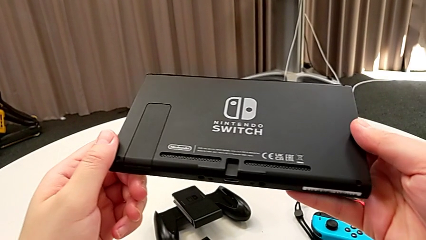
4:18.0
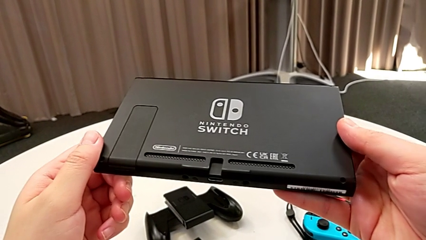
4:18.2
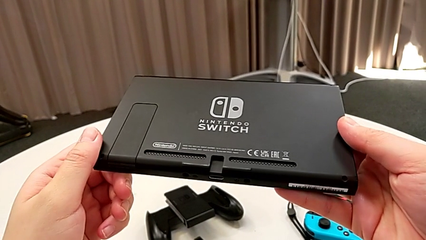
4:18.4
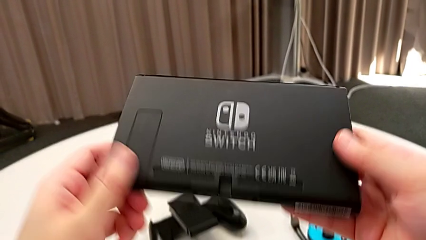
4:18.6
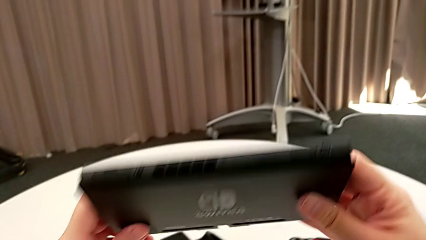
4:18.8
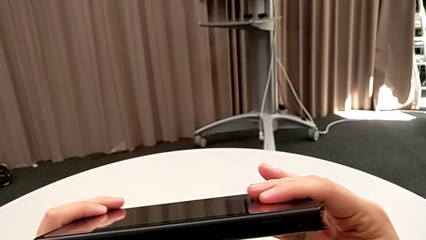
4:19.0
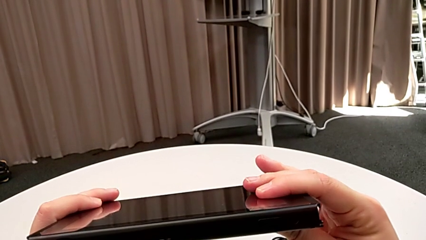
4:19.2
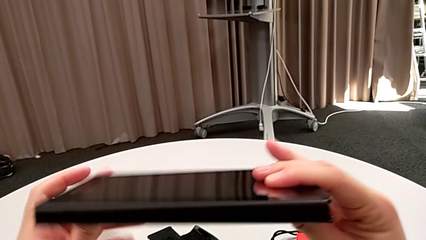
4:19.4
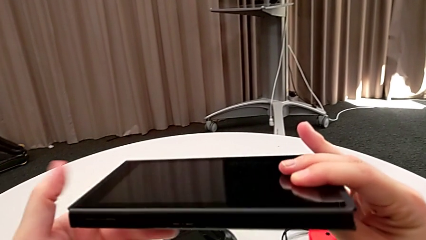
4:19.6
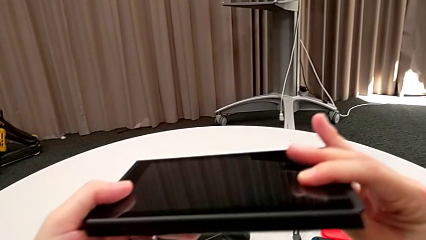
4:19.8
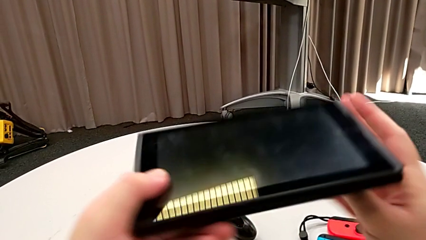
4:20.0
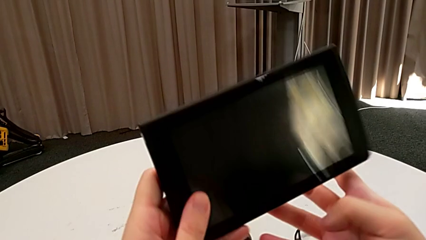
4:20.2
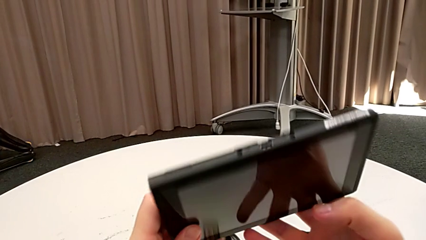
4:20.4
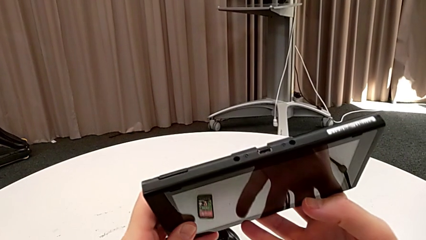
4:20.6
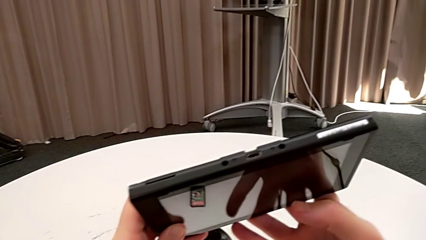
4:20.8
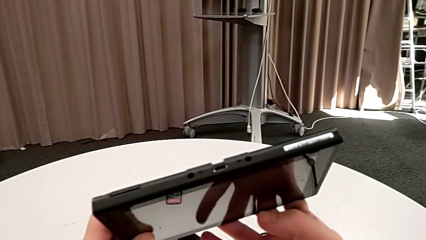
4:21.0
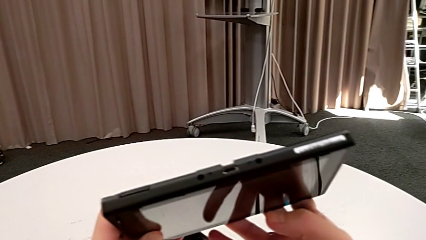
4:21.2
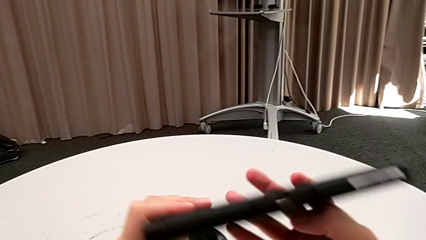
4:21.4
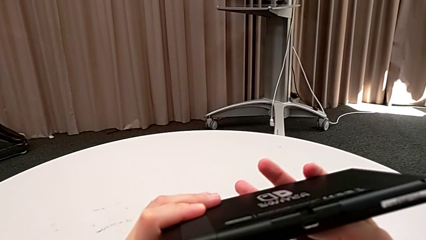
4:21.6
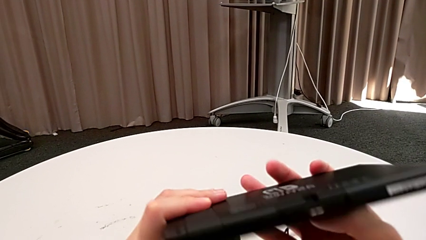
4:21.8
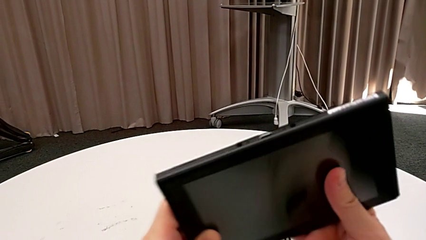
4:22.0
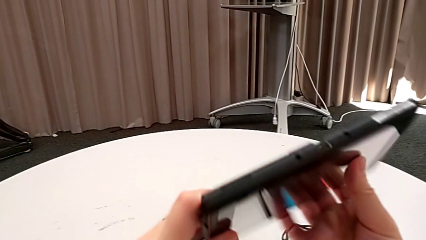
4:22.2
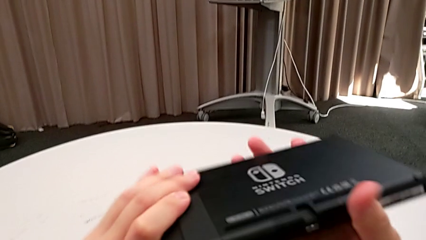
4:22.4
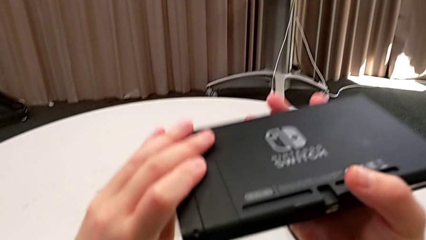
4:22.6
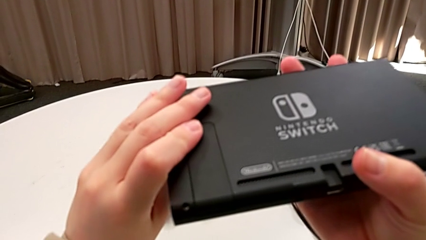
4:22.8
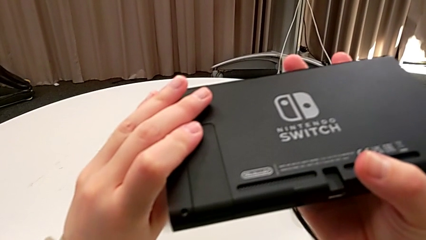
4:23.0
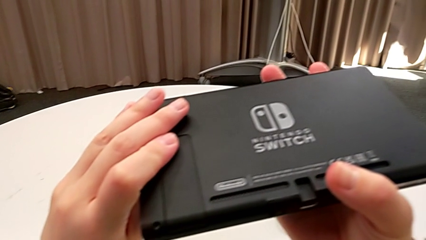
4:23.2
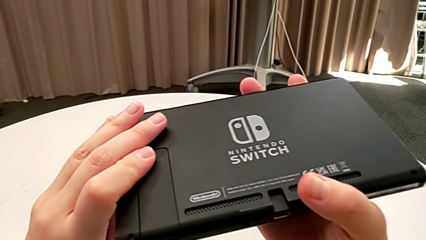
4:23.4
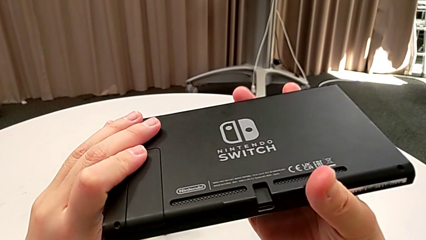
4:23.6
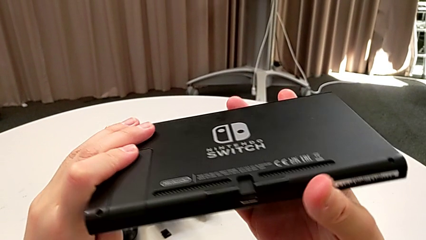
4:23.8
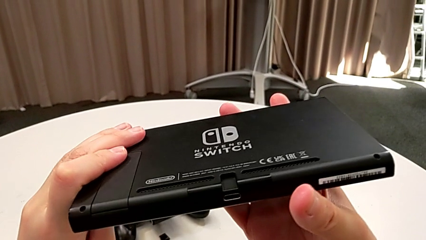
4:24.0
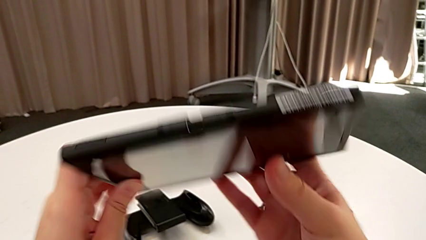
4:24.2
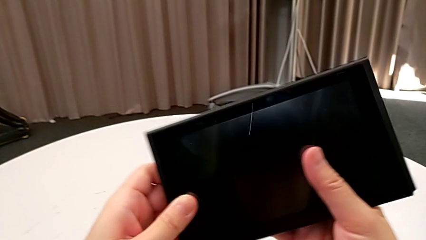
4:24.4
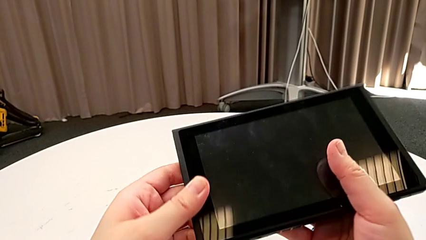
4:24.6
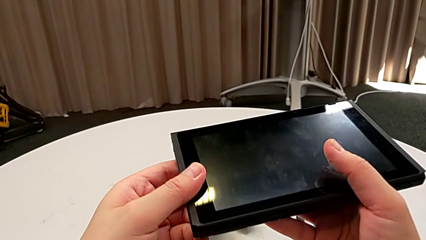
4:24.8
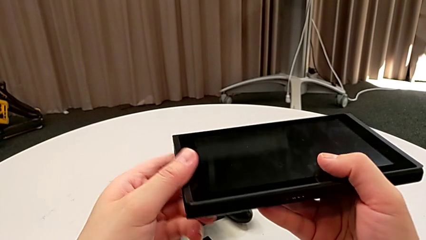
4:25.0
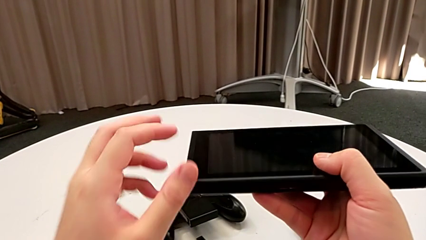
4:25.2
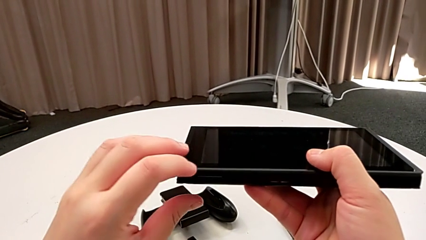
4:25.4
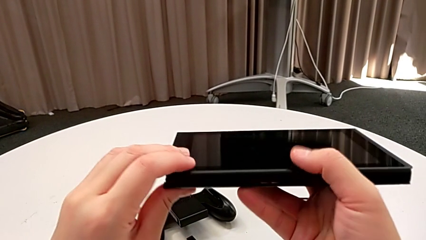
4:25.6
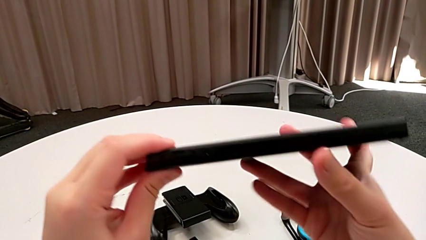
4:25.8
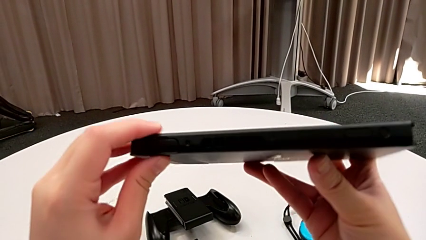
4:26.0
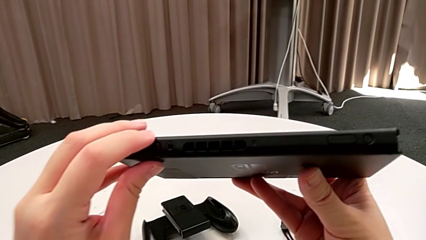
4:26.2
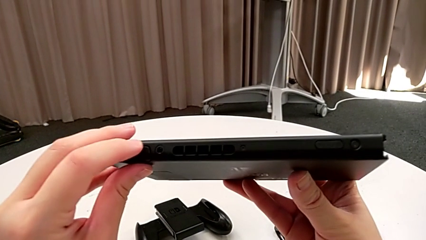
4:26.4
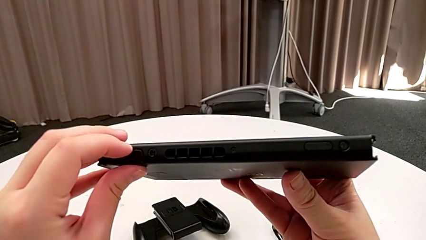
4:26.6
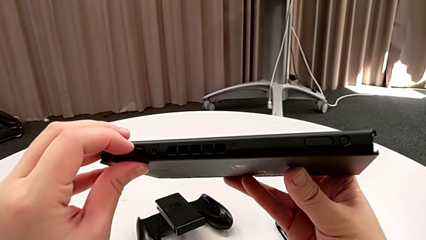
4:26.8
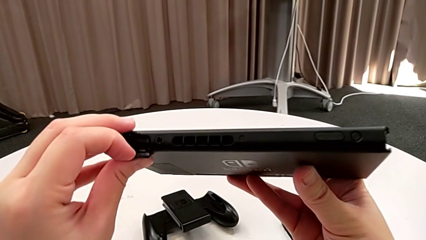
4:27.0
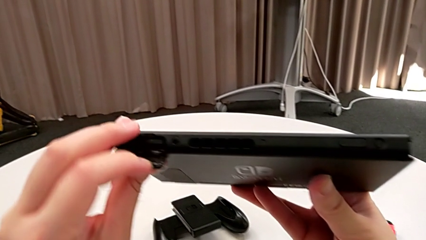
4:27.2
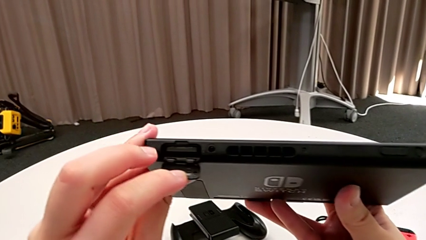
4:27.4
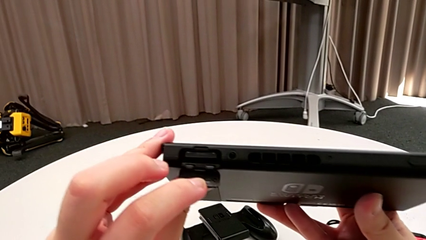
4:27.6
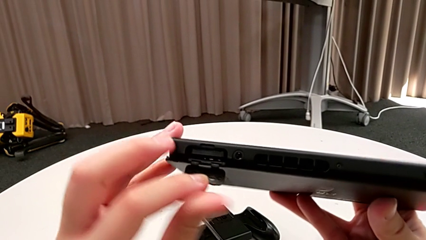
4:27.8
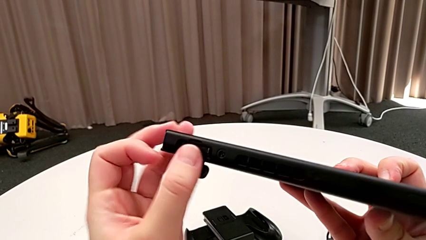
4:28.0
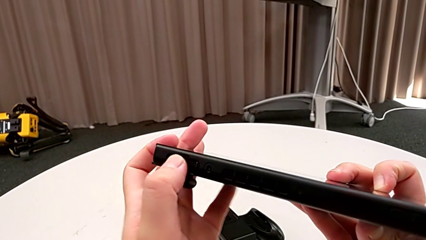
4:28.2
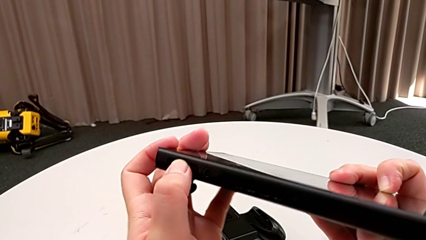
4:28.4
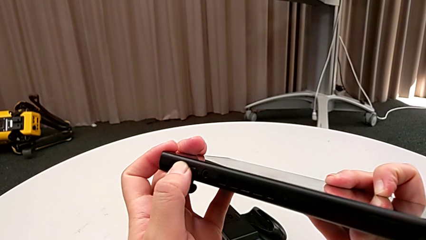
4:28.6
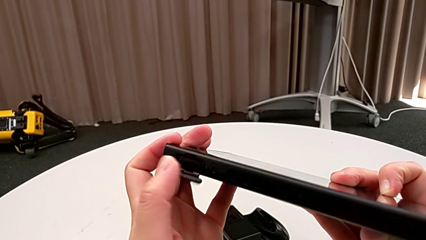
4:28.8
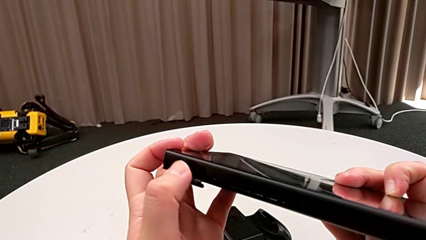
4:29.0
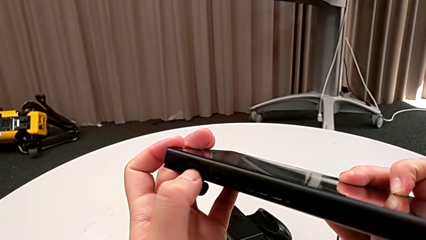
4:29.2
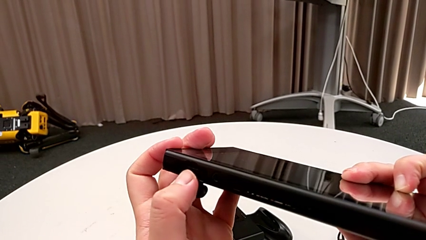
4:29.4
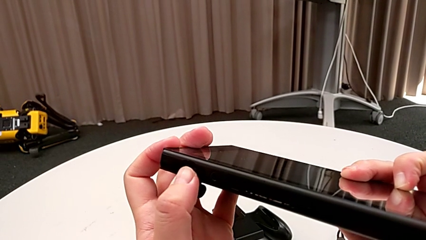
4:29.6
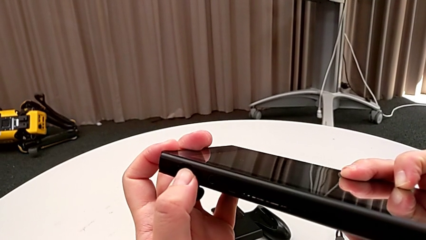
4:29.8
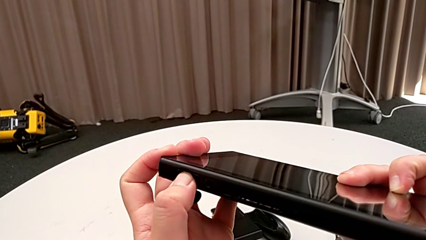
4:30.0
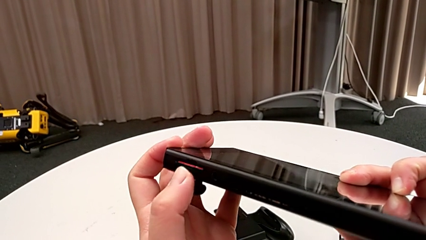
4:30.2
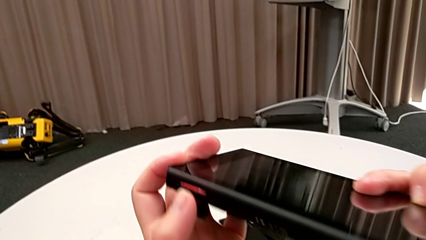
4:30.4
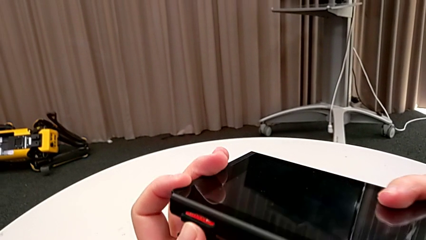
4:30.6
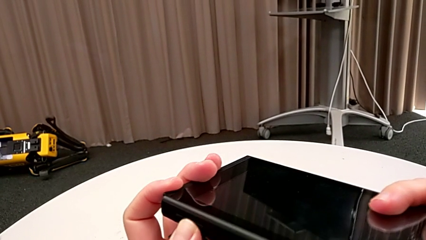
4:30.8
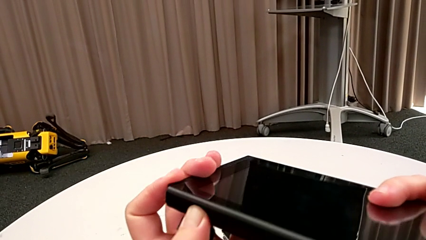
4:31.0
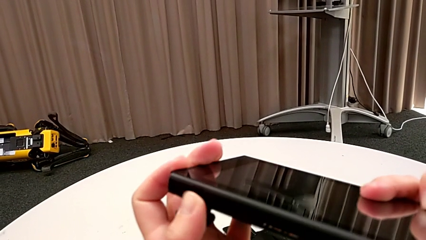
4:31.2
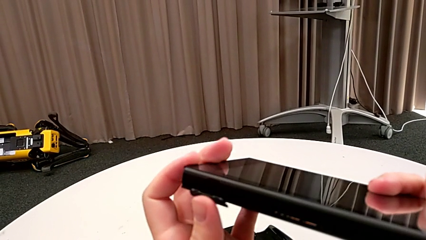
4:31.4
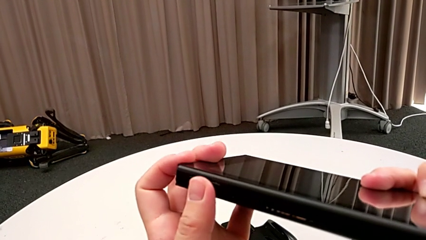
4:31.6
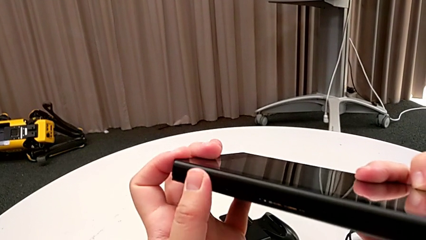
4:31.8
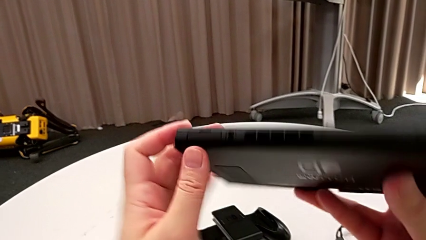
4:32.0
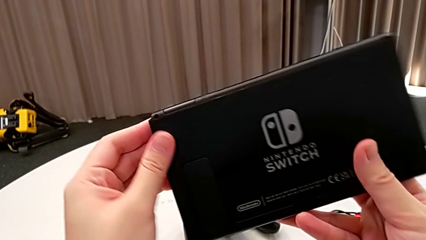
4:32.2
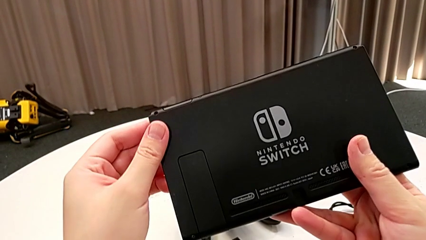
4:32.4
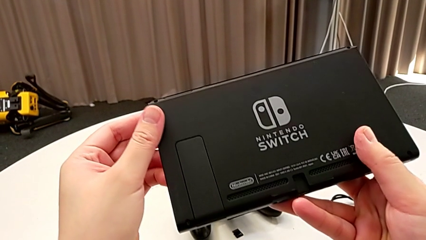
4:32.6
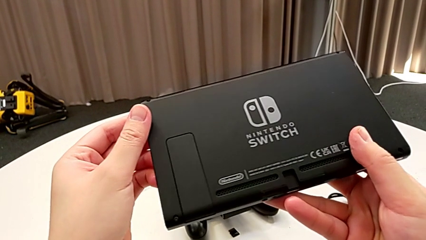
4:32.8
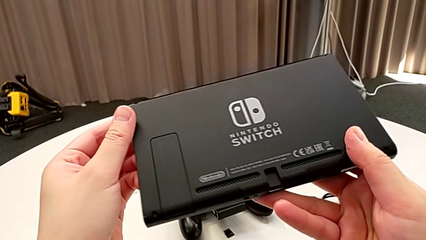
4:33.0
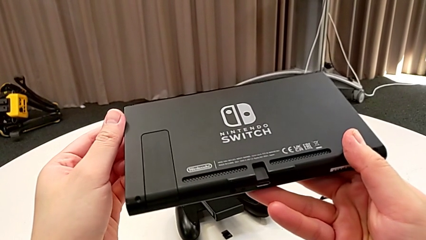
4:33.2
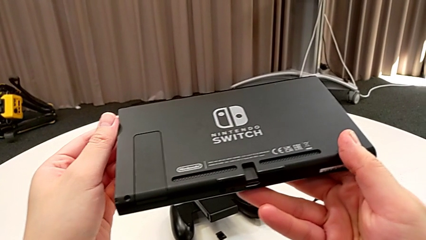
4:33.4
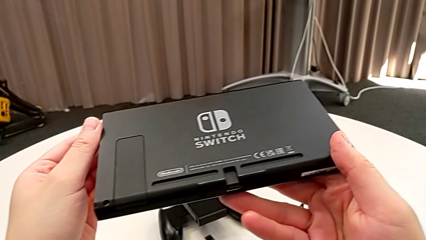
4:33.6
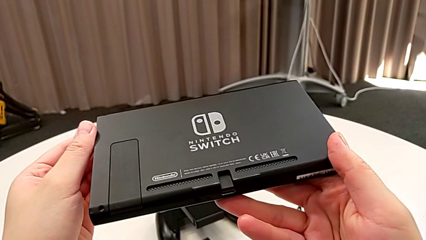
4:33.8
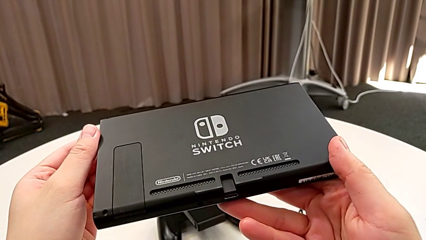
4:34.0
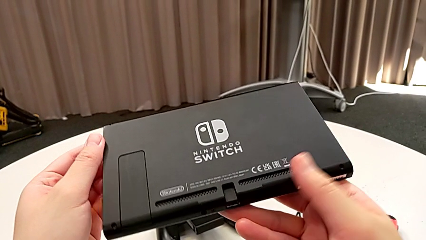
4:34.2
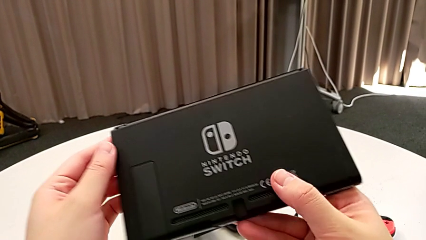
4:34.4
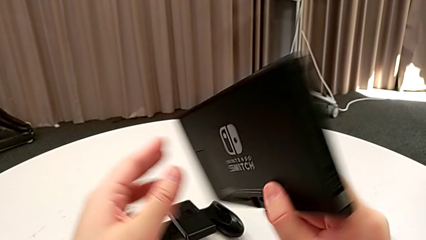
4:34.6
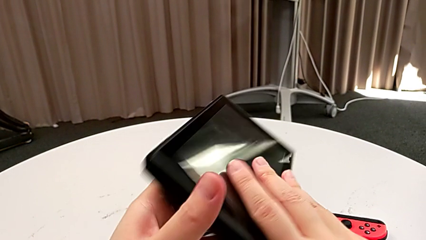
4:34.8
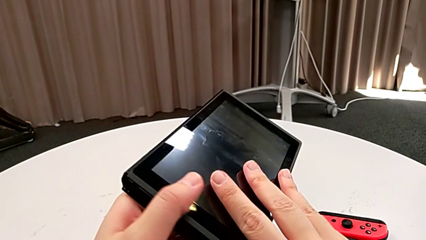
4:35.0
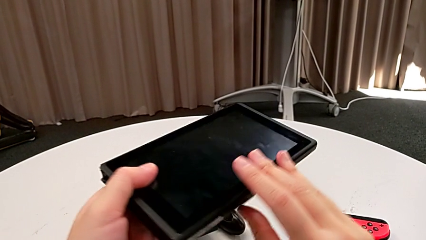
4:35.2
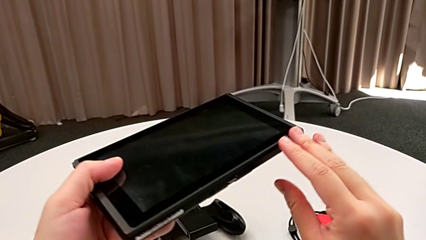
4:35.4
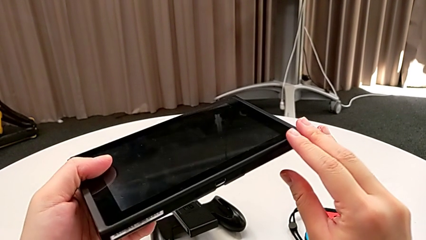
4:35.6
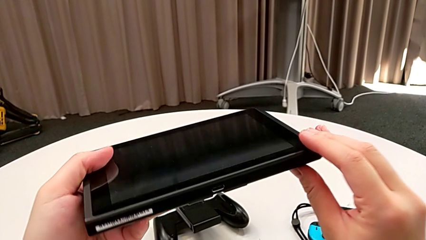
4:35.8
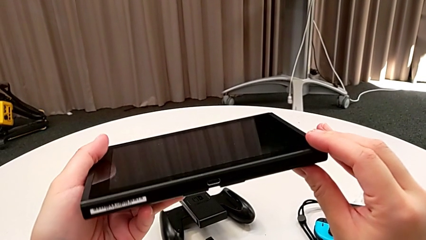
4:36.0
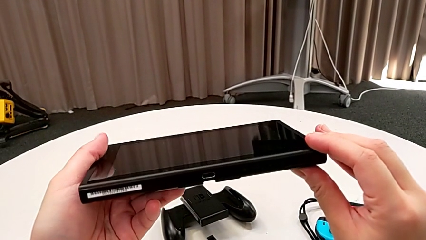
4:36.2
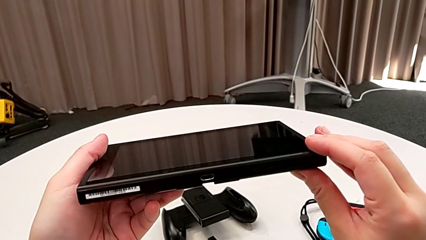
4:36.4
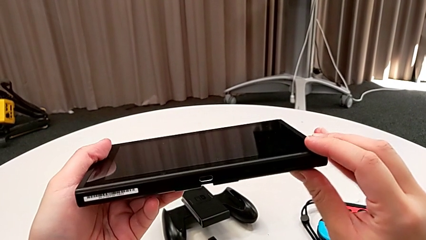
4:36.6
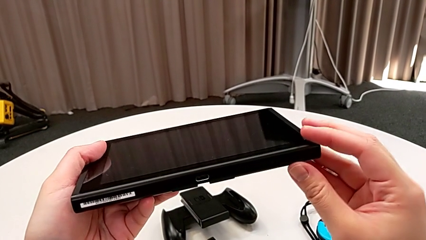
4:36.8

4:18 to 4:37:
The camera wearer is exchanging an SD Card. They flip the Nintendo Switch twice and inspect it. They wrongly flip it, open the game card, press it and close it. They flip the Nintendo Switch and rotate it.
